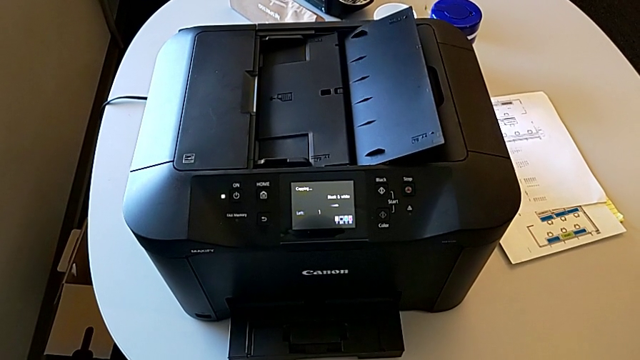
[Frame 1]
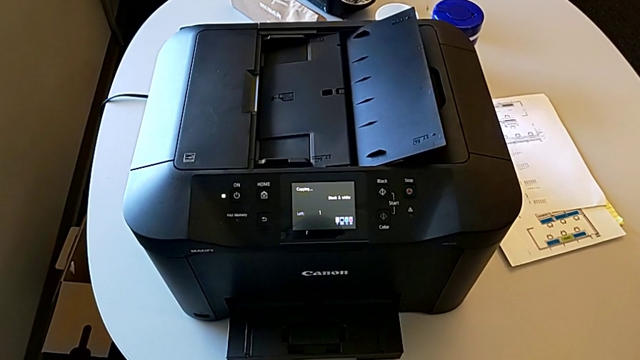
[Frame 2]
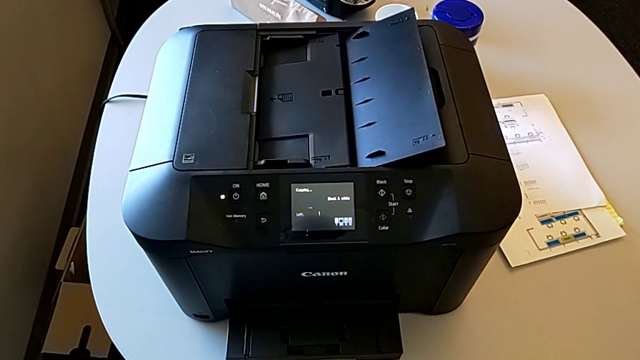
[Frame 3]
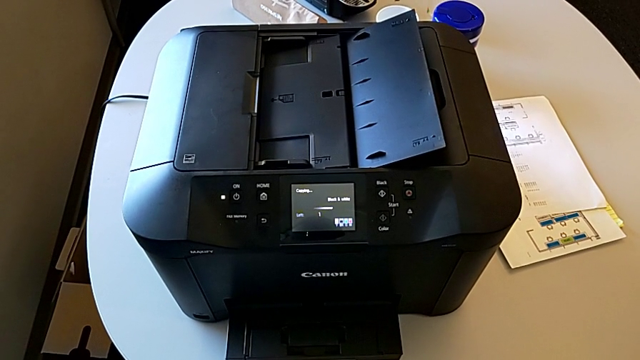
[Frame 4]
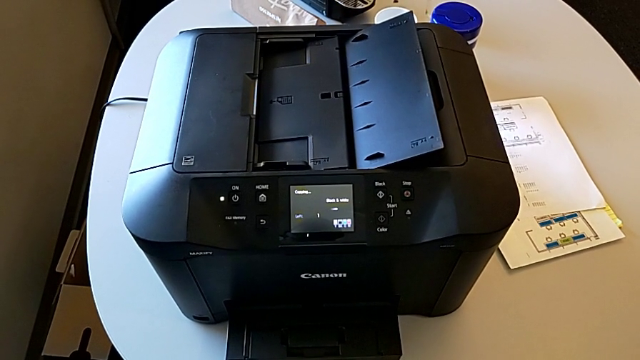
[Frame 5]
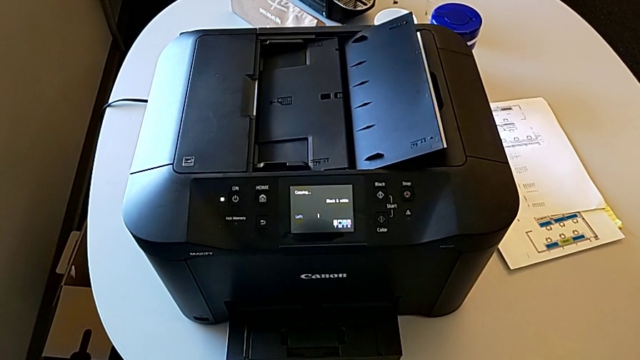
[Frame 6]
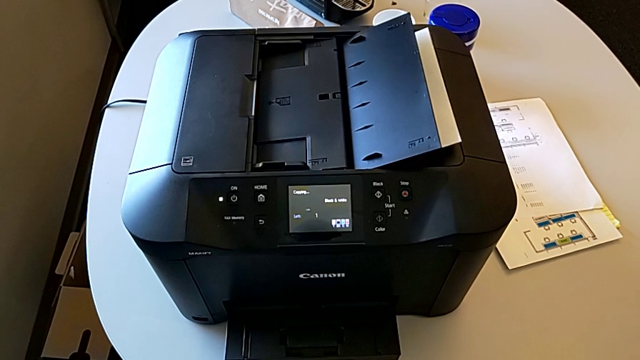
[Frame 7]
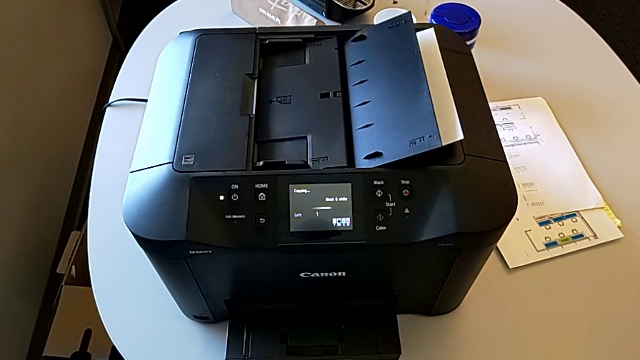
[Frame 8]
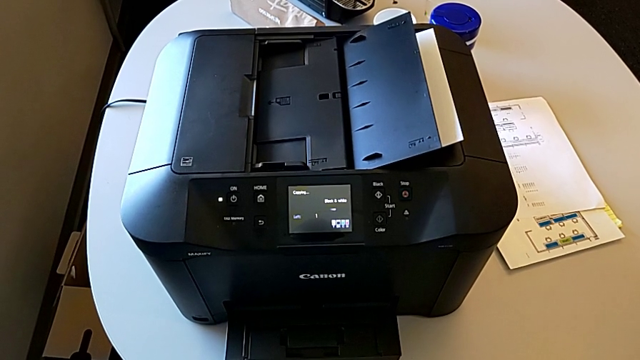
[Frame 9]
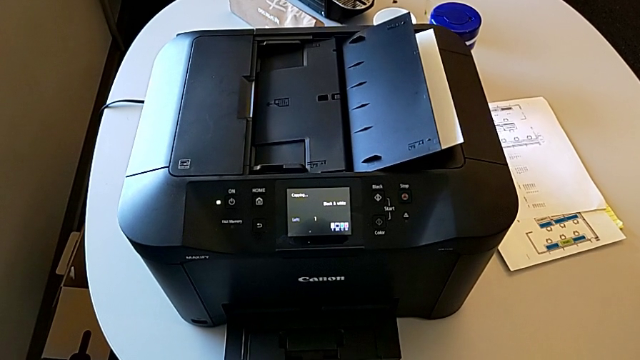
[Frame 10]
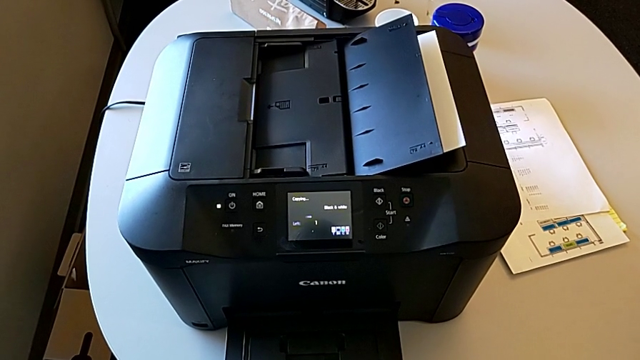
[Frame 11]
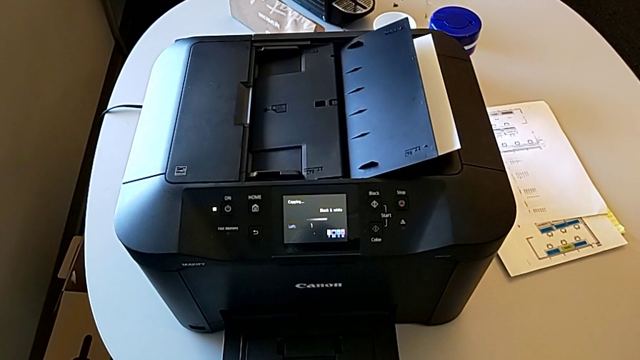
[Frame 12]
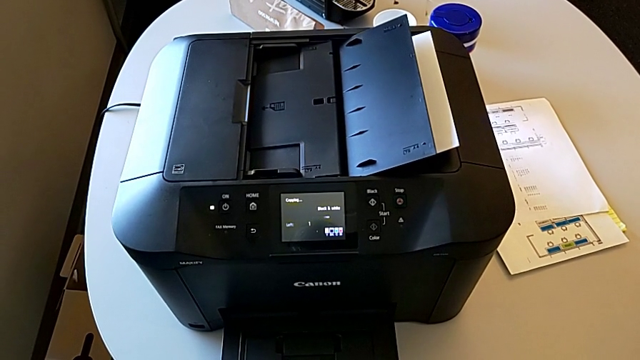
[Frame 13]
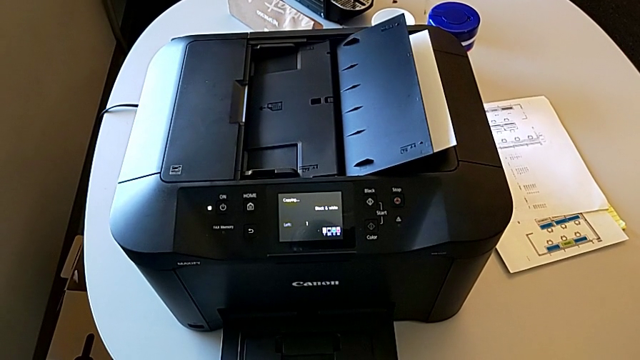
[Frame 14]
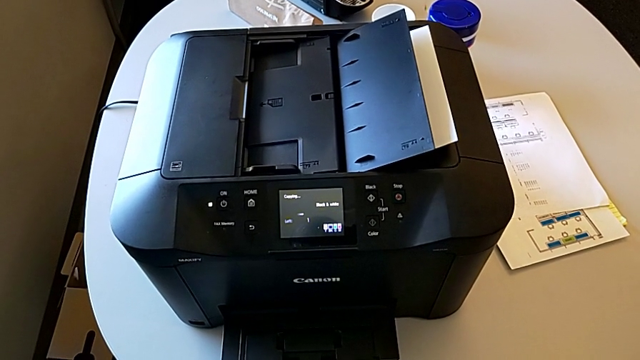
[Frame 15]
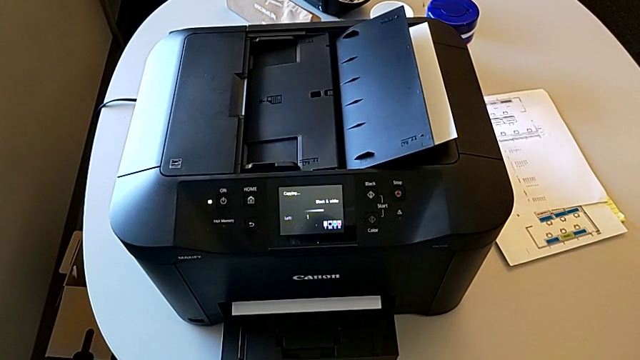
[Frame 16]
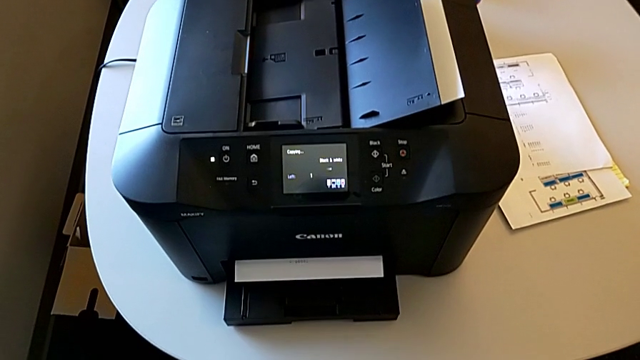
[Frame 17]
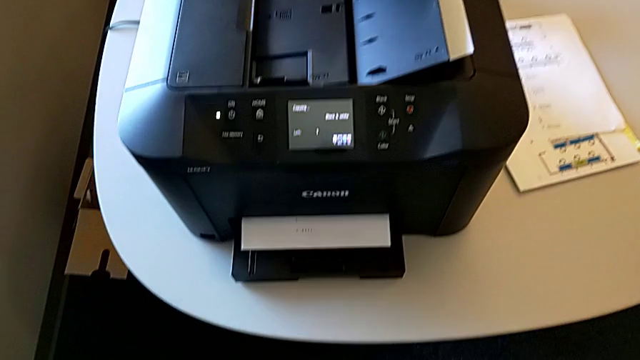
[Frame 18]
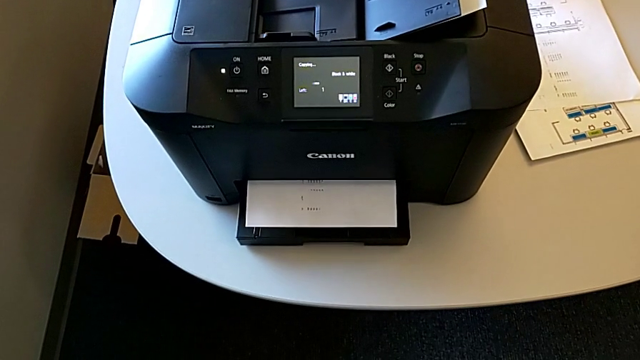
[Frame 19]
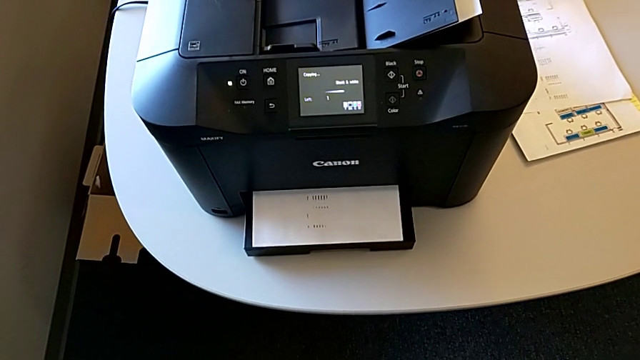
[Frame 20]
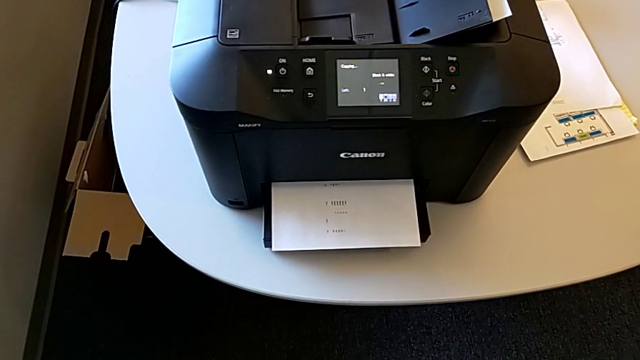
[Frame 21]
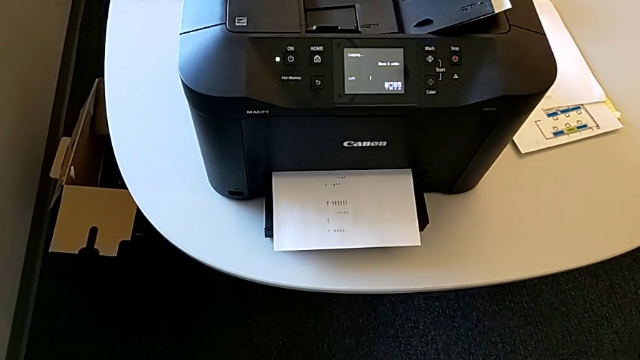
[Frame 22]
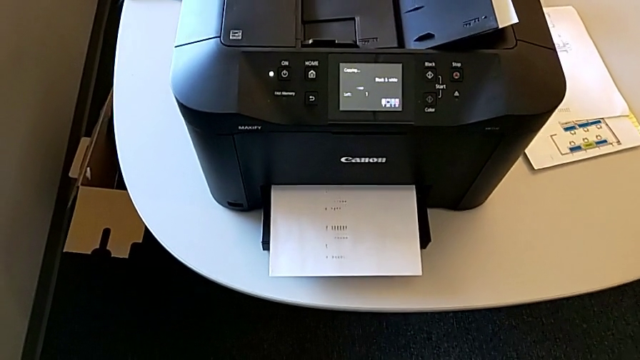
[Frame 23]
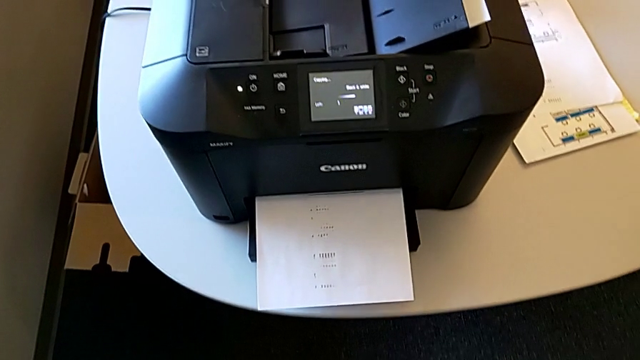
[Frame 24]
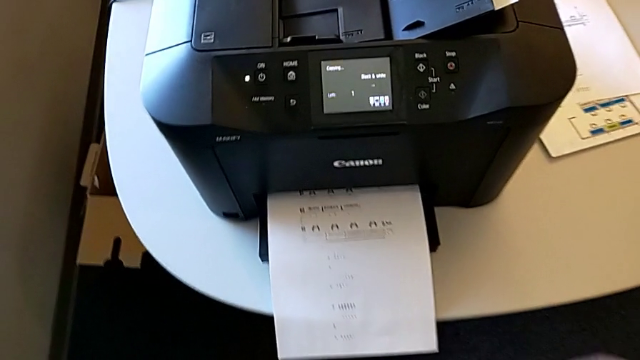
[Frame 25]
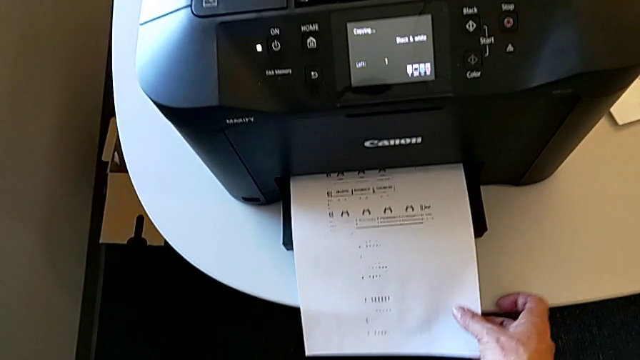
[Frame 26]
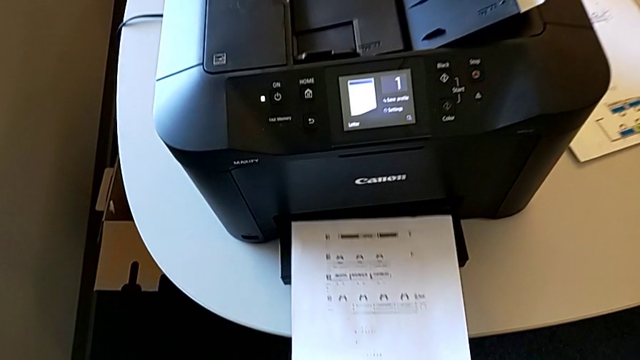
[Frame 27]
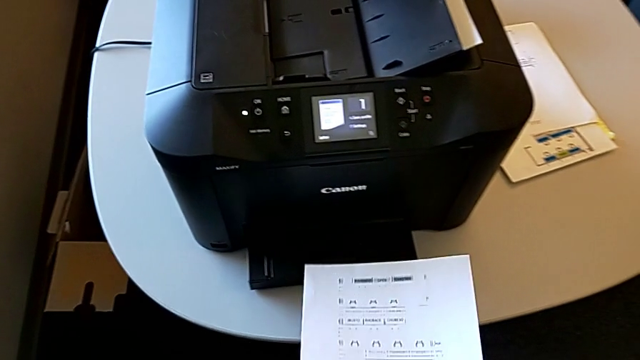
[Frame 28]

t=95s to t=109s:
The camera wearer is copying. They grab the copy.

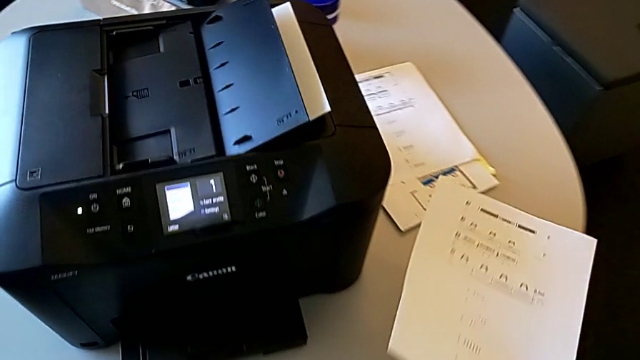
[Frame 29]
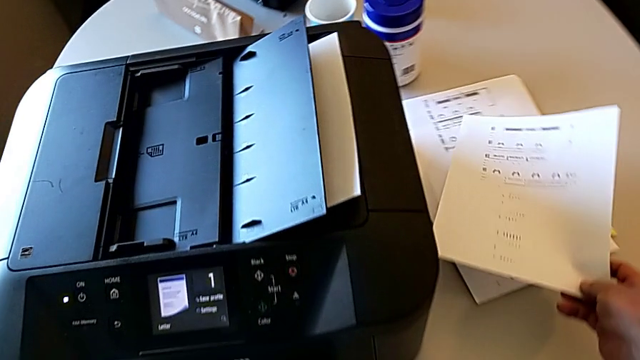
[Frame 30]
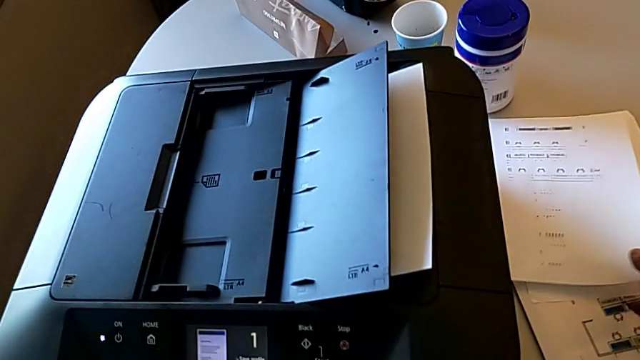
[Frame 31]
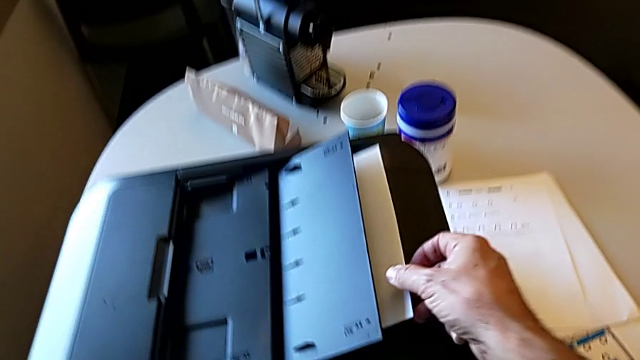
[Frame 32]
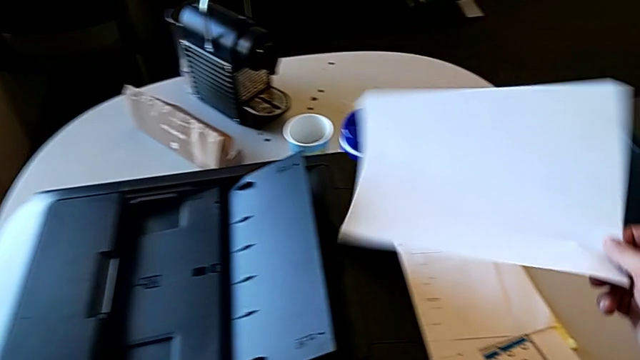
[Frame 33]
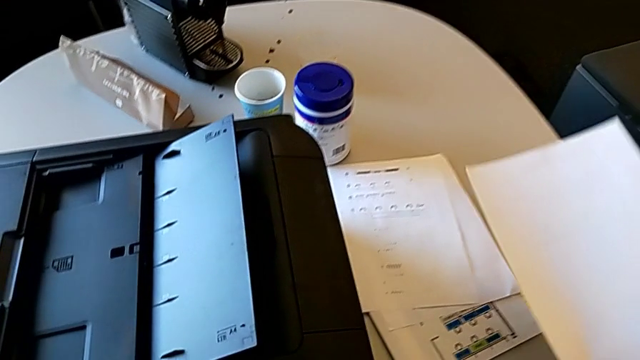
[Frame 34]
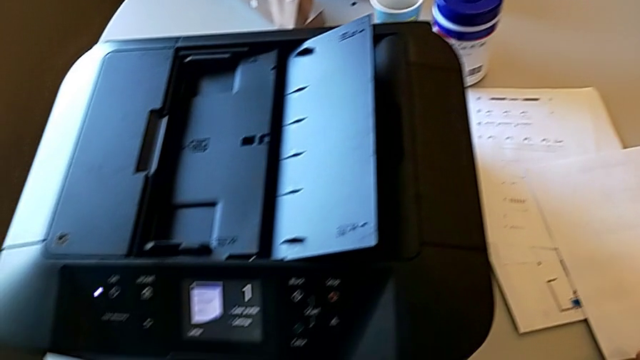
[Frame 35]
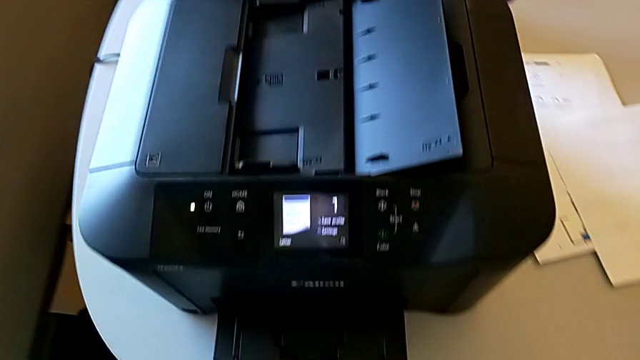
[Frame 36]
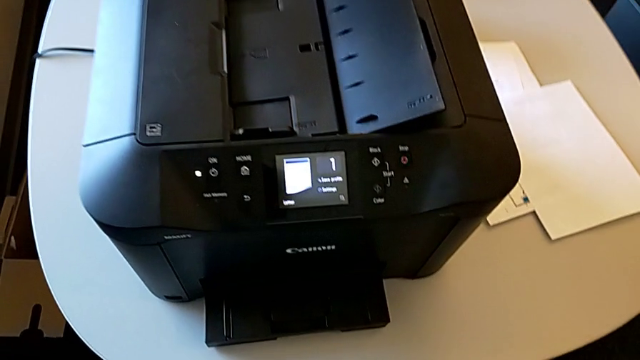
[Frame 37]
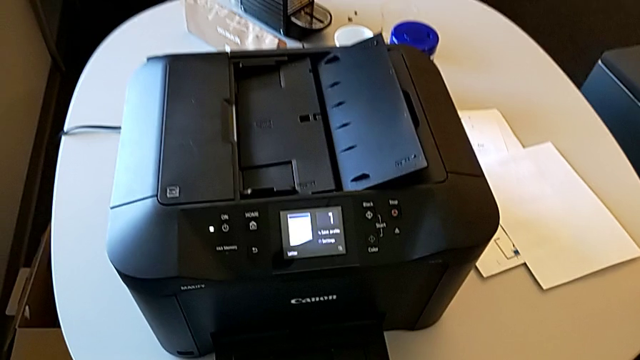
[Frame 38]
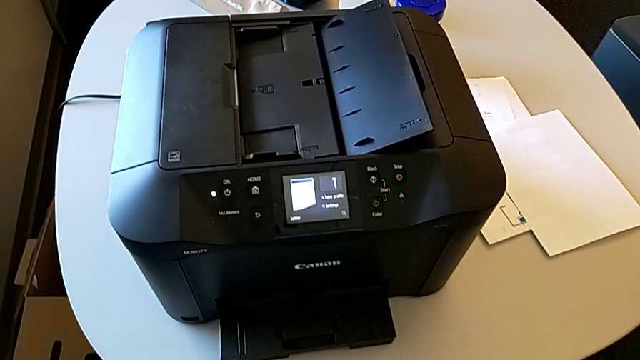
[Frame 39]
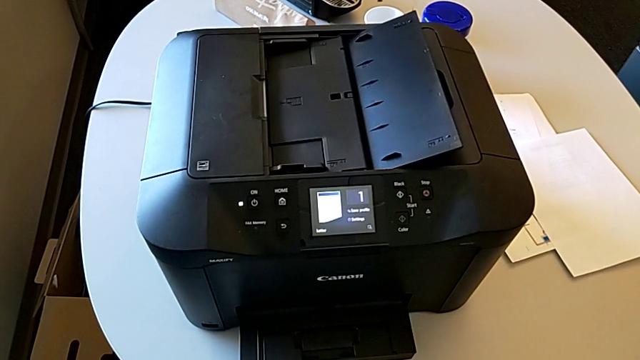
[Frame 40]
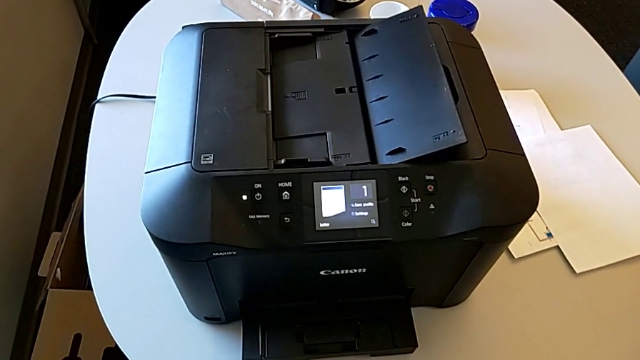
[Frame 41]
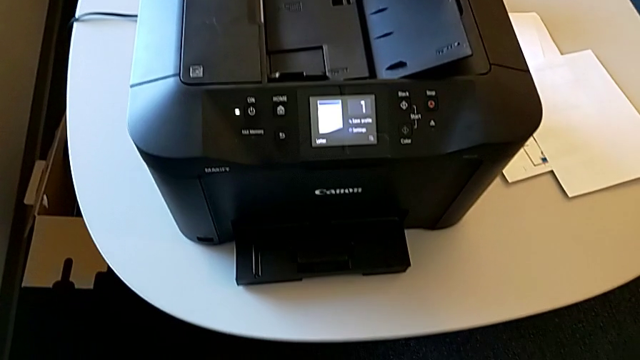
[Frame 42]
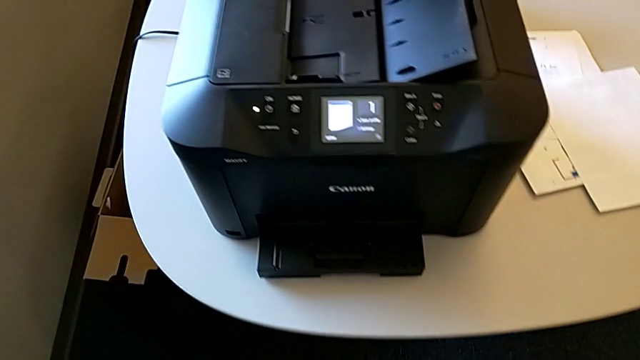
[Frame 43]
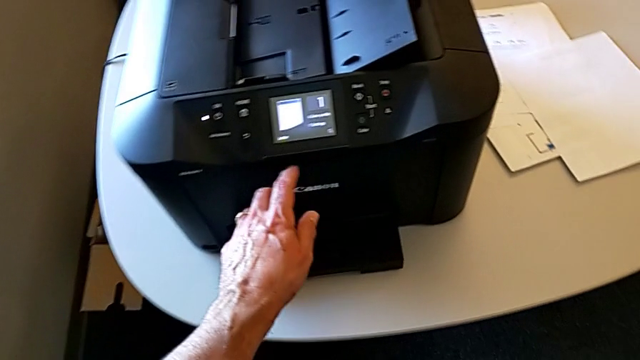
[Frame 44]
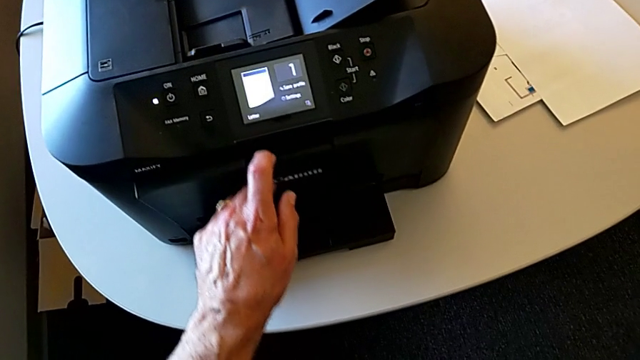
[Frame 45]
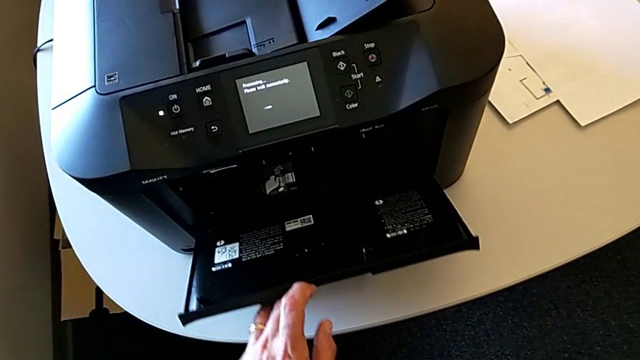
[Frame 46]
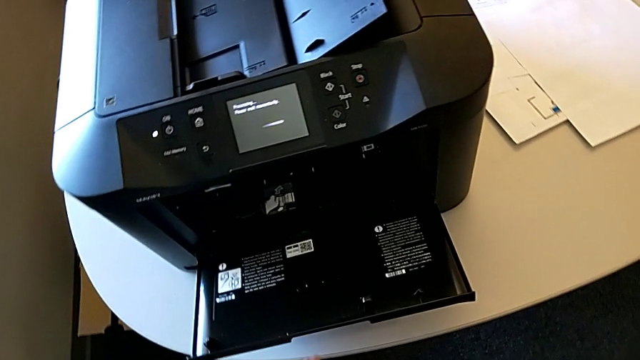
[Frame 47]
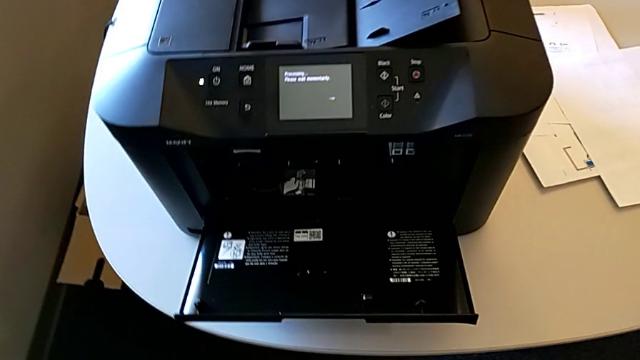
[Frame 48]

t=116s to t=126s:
The camera wearer is inspecting the gate of the printer. They pull the paper stack, place it and open the cartridge gate.
